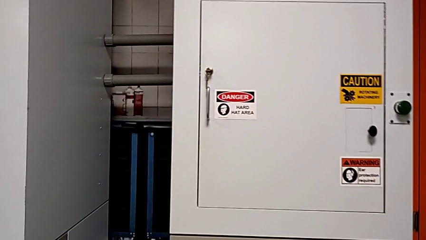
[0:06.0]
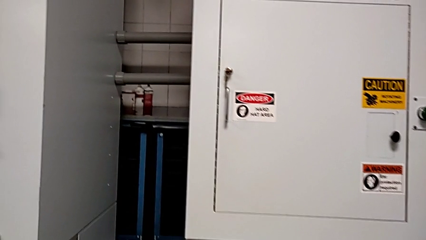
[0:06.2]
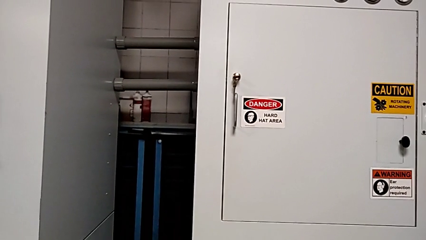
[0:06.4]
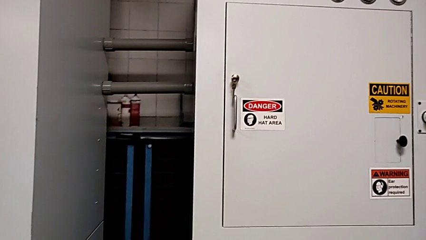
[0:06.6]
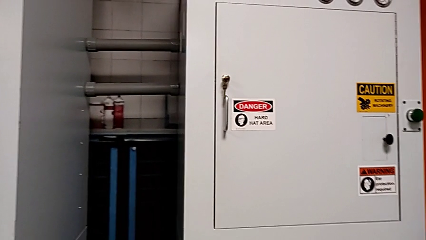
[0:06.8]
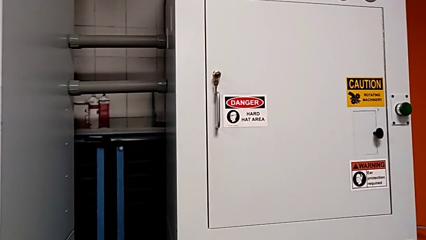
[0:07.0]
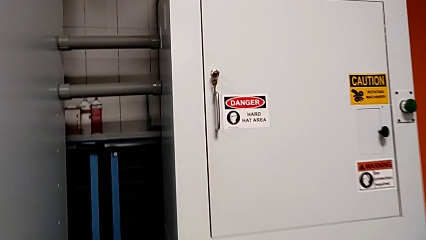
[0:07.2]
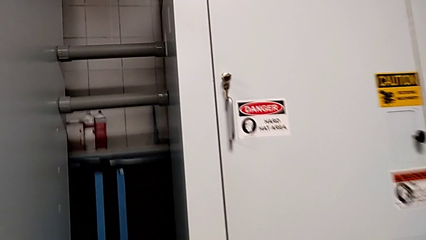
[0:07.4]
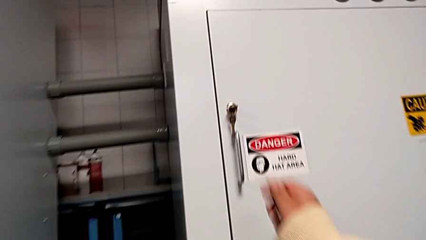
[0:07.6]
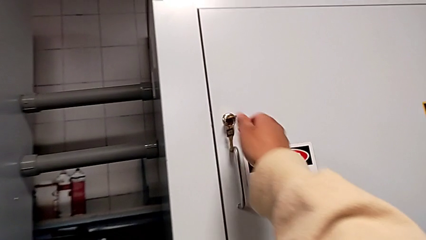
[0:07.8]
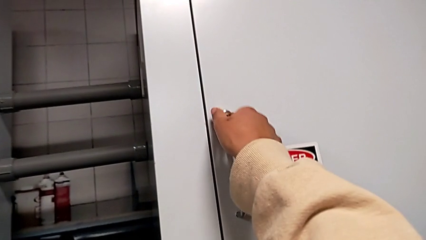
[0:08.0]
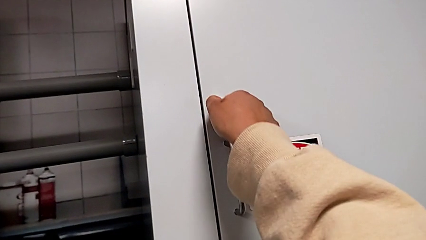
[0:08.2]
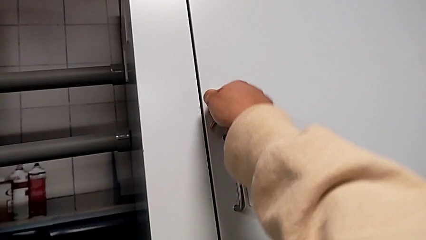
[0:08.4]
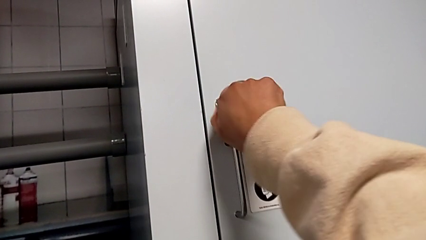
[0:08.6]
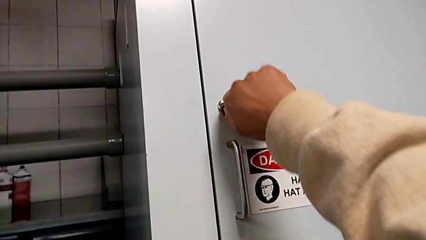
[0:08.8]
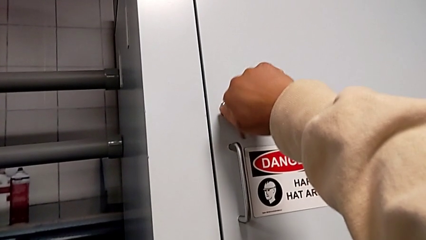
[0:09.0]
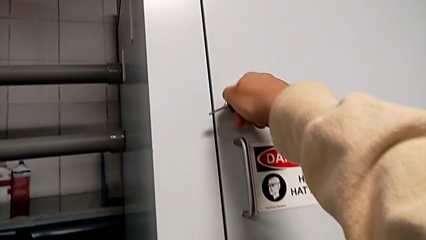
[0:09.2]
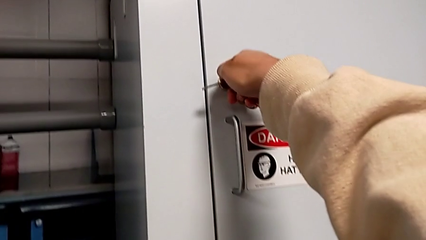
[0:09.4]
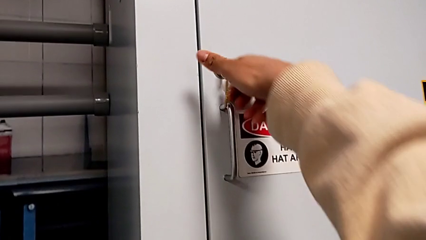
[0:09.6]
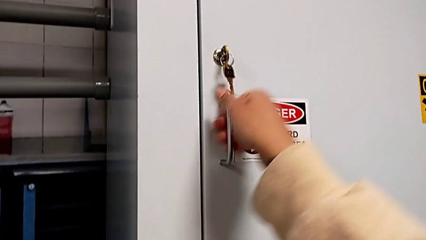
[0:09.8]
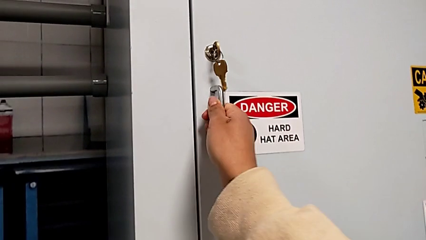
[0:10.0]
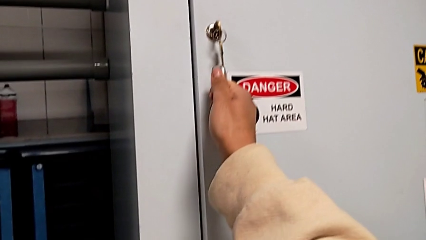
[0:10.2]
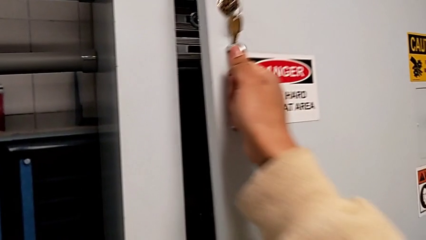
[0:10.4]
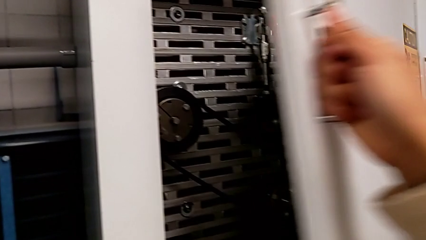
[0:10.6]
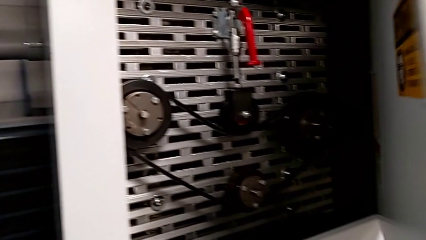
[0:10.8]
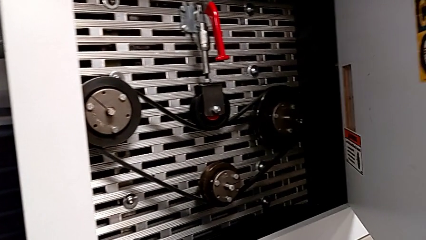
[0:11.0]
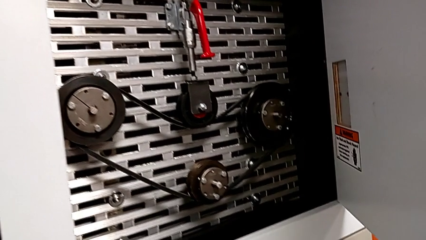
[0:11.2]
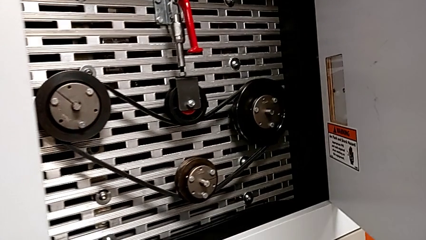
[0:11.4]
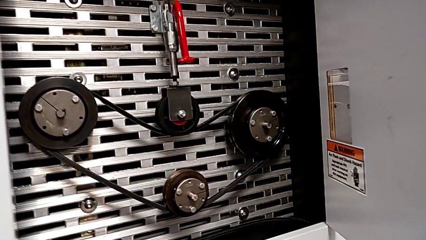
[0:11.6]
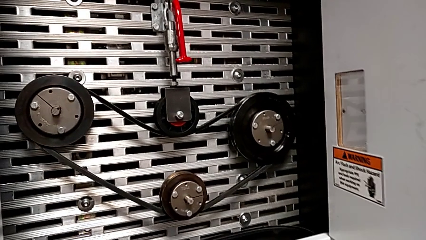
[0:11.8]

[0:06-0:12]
The camera wearer opens the front panel door with the key. They unlock the front panel door and open it.

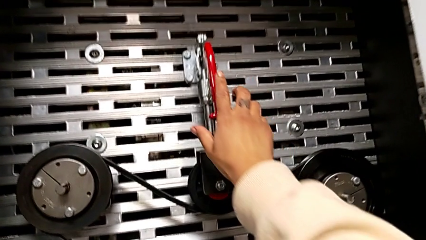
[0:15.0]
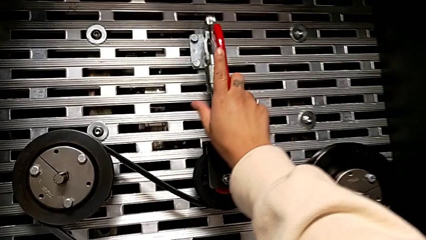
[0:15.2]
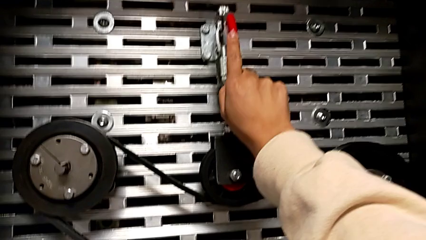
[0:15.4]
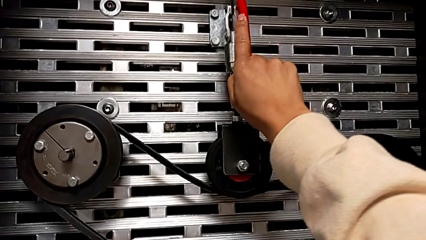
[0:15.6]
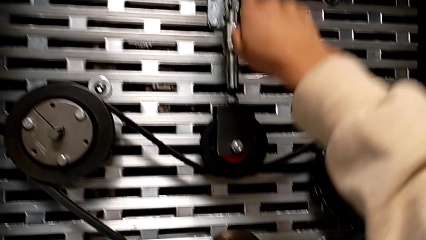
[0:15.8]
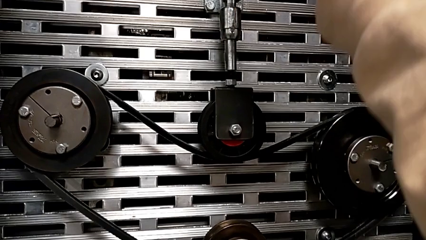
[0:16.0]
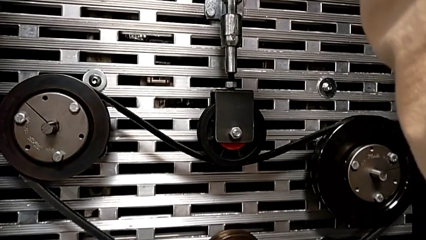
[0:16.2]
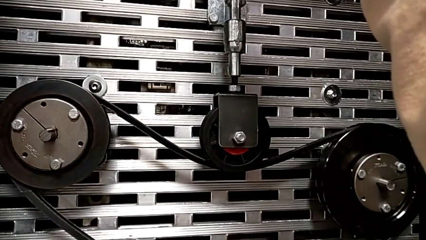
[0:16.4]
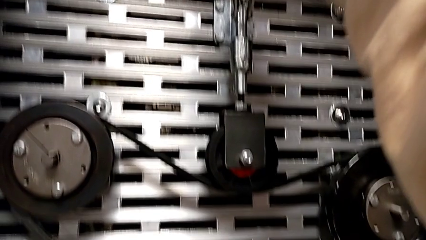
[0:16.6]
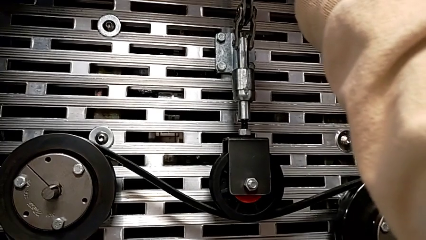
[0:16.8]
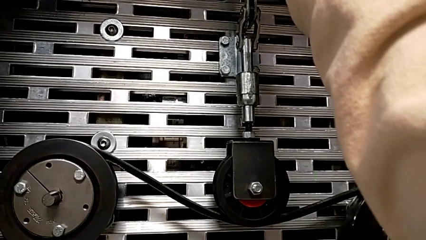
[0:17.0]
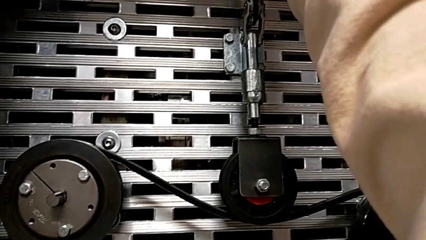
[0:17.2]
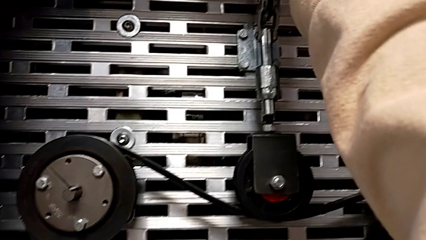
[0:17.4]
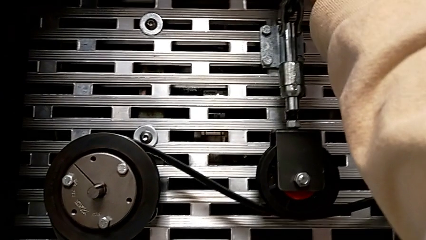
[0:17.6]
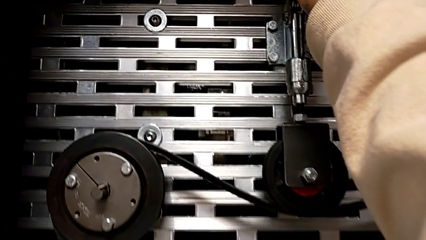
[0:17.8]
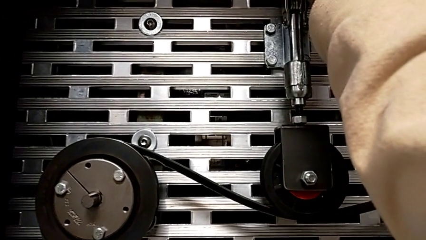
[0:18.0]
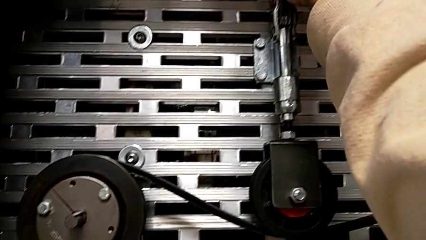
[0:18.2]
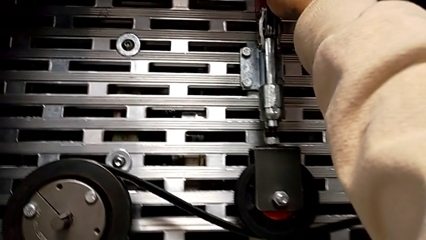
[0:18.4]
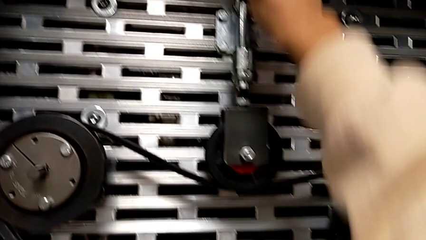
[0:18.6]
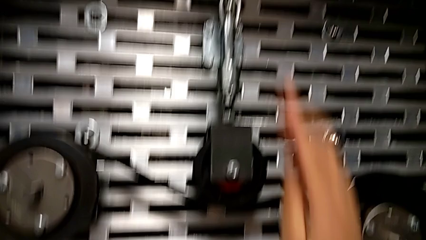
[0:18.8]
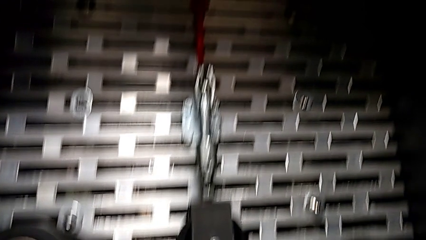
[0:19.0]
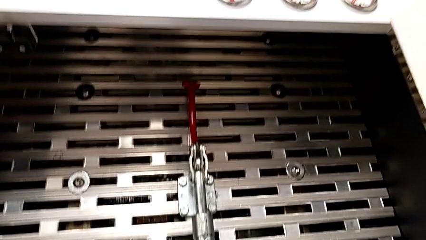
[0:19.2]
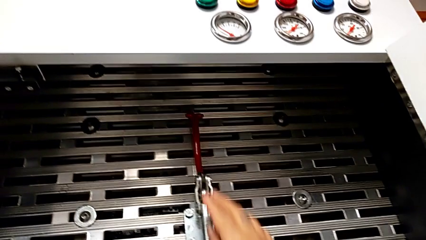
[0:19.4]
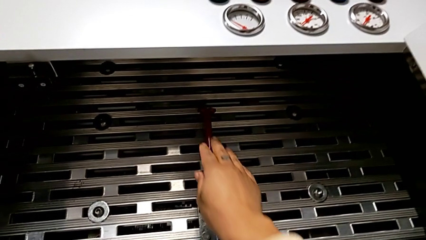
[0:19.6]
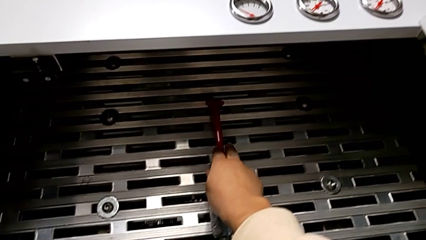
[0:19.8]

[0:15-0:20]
The camera wearer pulls the lever. They grab the red lever and pull it.

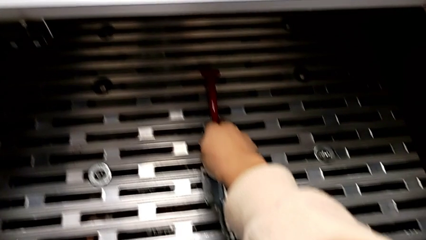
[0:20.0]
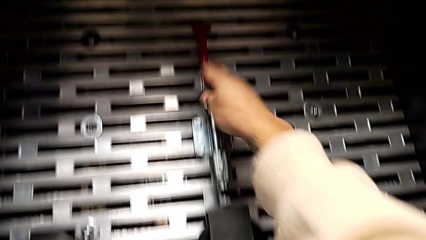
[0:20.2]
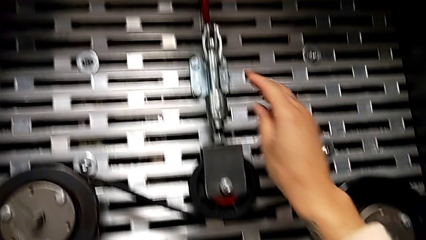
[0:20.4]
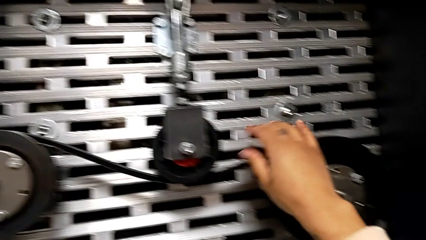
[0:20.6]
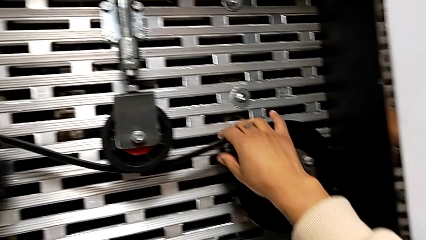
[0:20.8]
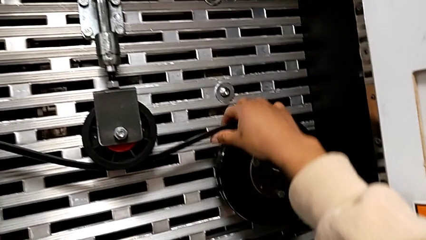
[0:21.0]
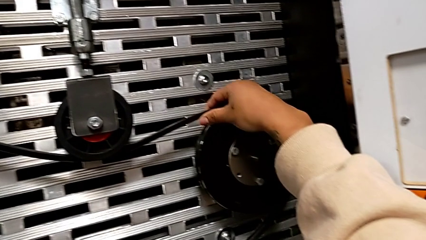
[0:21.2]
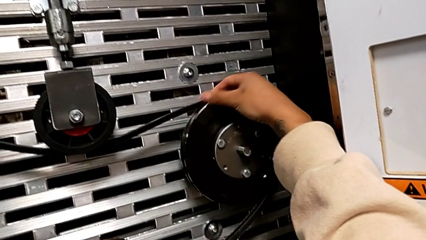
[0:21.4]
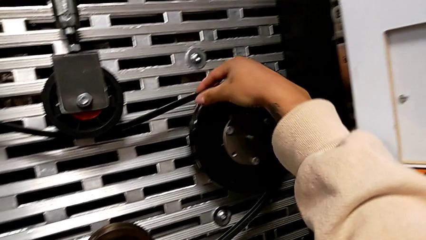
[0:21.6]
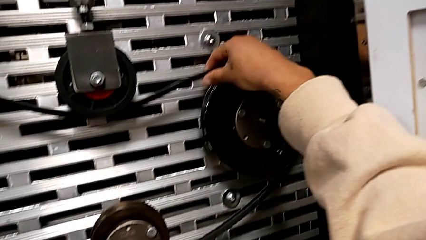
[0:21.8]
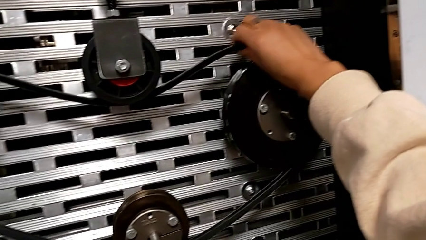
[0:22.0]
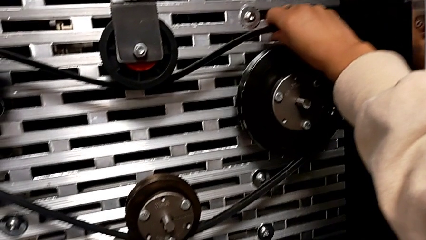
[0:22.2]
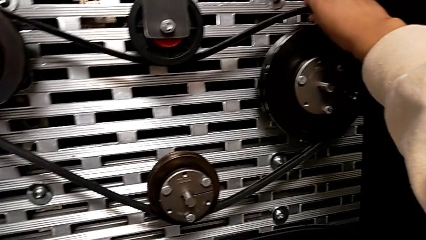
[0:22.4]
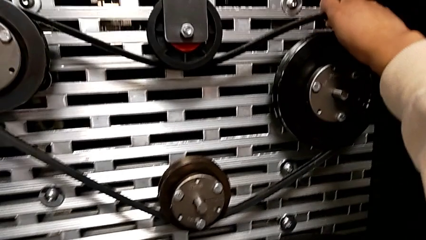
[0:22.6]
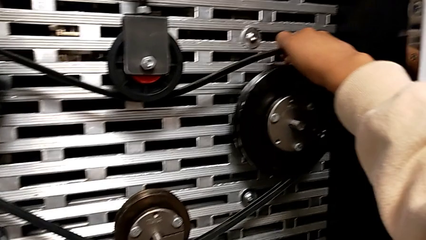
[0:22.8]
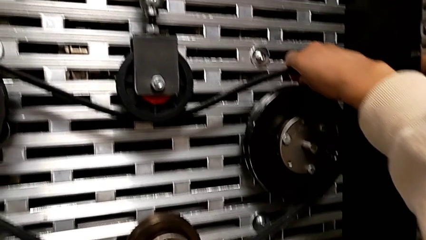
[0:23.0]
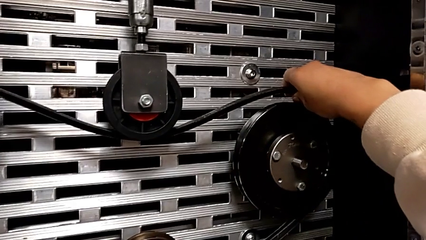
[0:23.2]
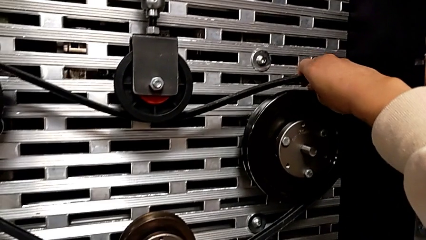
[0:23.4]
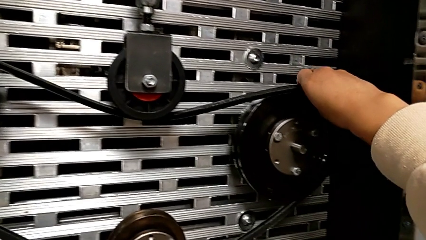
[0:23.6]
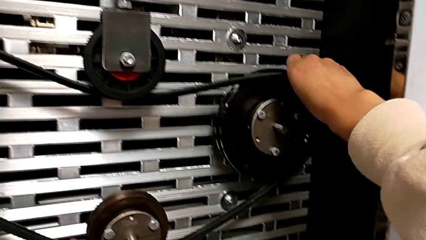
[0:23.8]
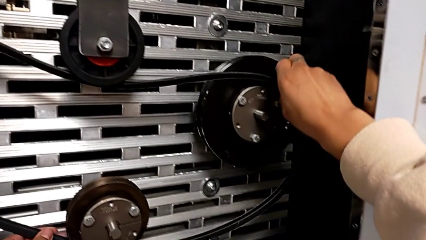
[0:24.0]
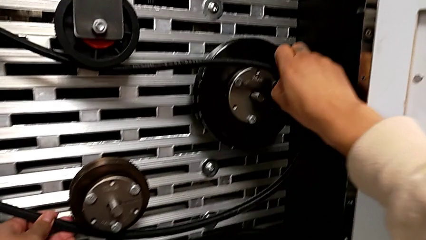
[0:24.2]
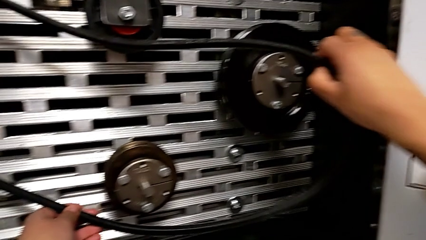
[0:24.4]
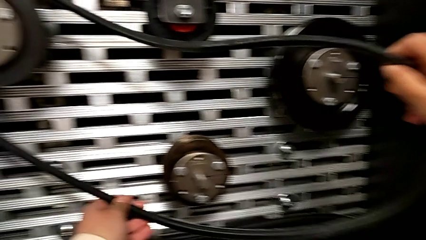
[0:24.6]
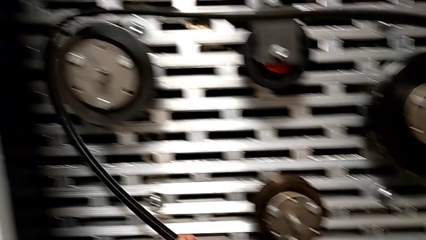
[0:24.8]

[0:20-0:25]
The camera wearer is inspecting the old belt. They grab the belt and withdraw it.
